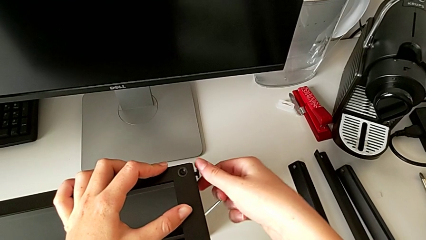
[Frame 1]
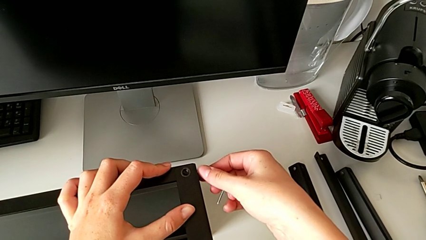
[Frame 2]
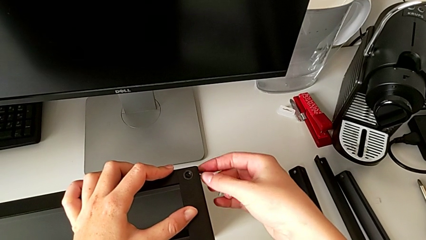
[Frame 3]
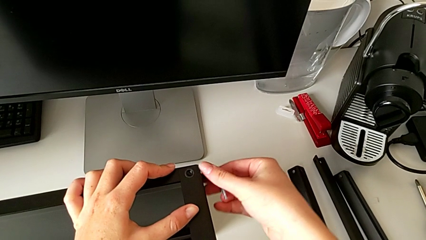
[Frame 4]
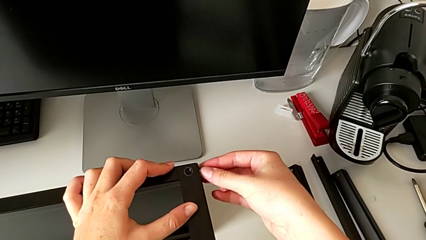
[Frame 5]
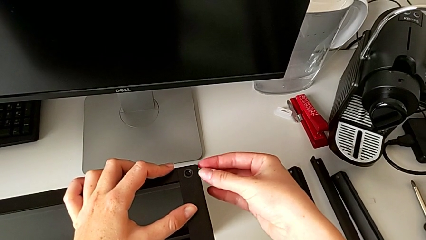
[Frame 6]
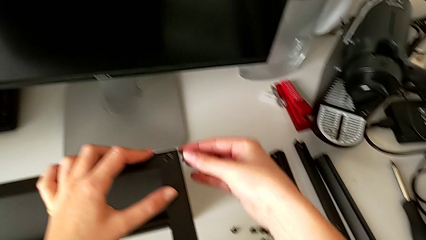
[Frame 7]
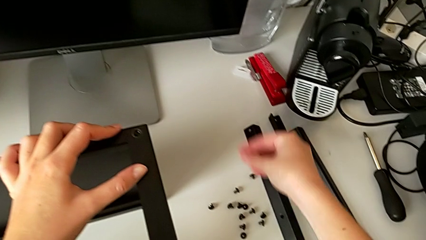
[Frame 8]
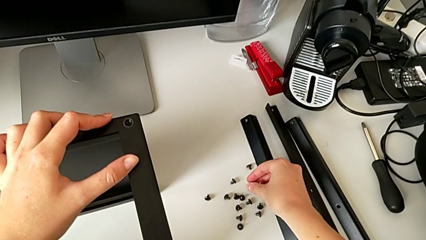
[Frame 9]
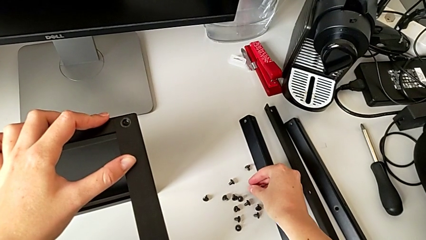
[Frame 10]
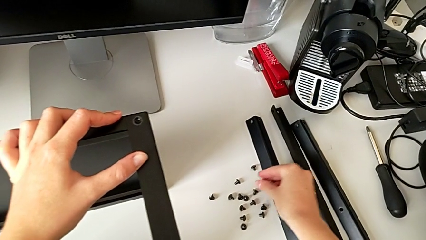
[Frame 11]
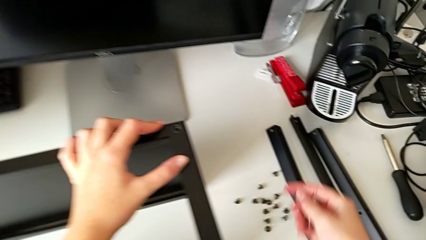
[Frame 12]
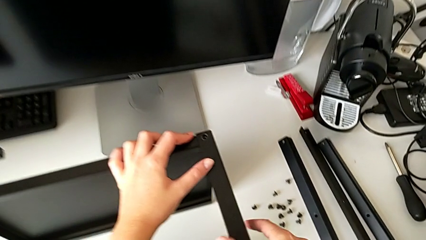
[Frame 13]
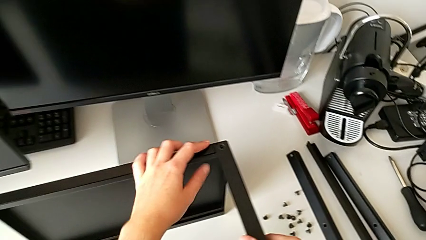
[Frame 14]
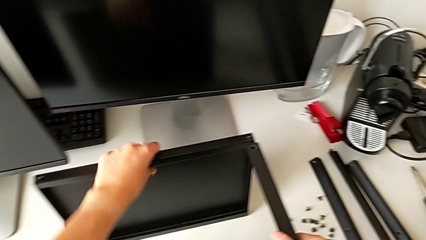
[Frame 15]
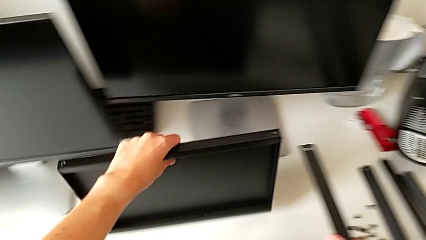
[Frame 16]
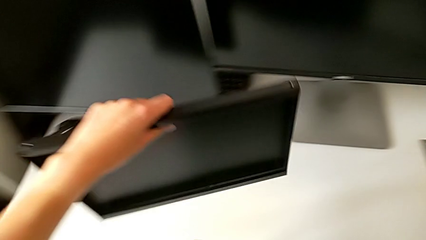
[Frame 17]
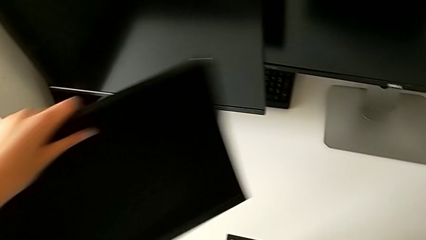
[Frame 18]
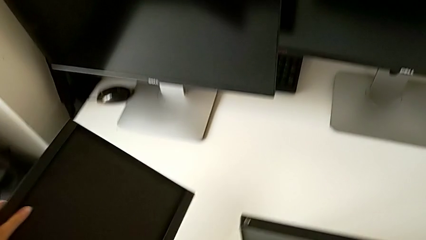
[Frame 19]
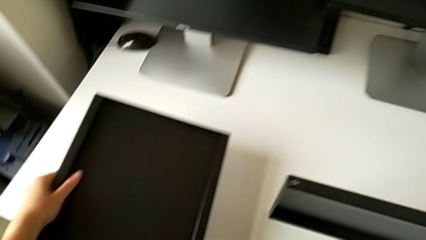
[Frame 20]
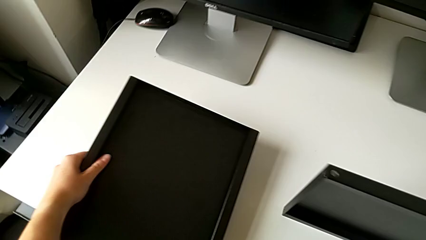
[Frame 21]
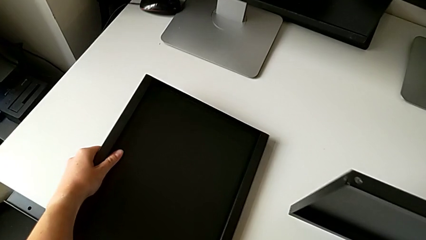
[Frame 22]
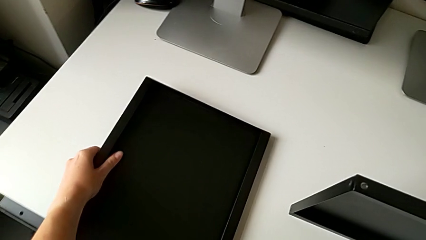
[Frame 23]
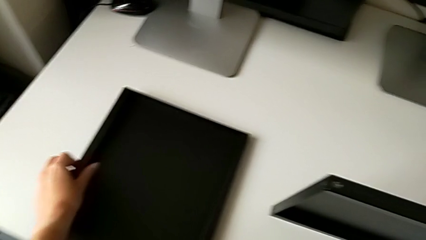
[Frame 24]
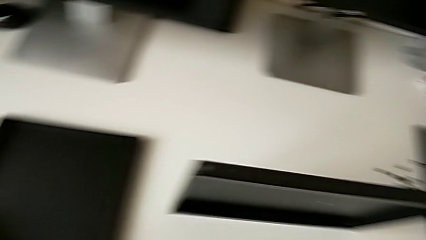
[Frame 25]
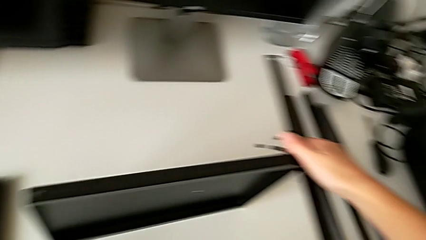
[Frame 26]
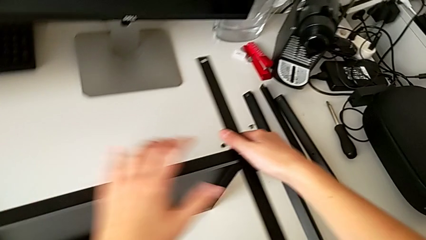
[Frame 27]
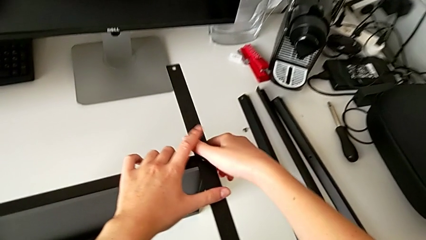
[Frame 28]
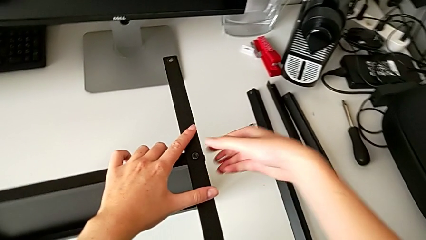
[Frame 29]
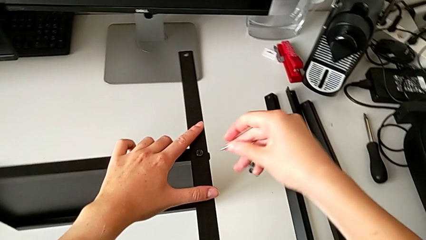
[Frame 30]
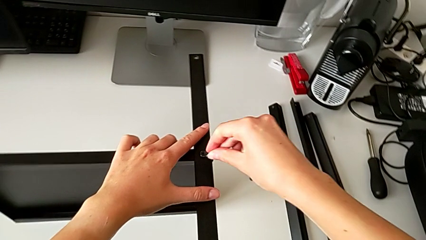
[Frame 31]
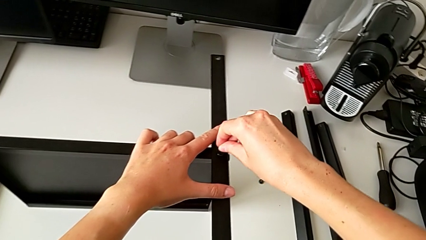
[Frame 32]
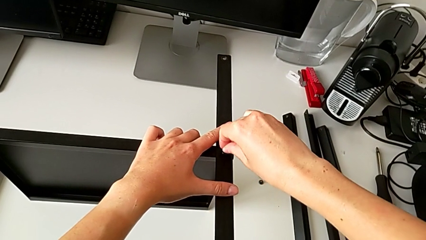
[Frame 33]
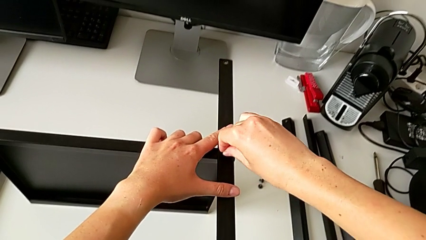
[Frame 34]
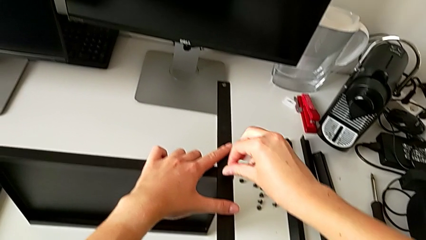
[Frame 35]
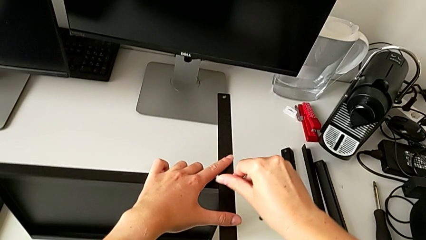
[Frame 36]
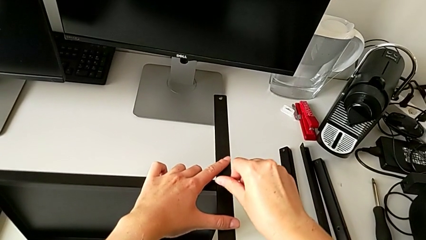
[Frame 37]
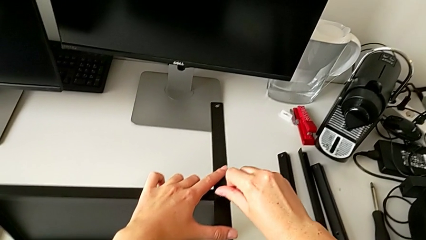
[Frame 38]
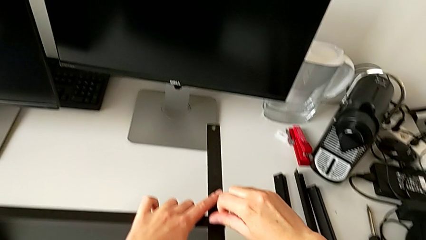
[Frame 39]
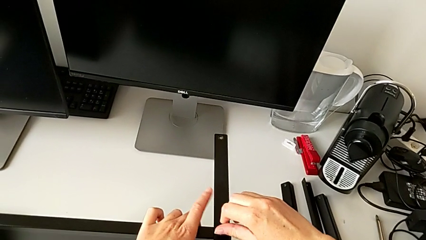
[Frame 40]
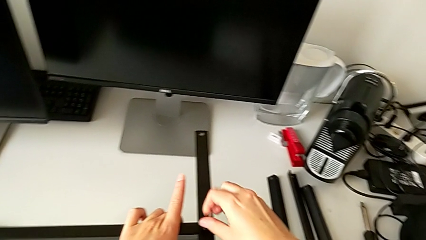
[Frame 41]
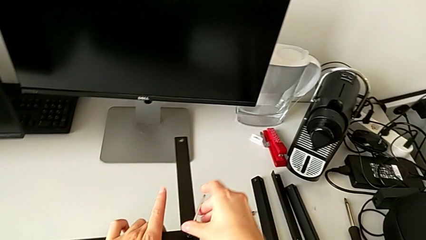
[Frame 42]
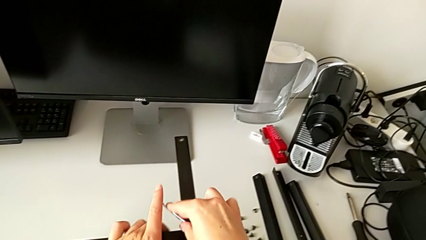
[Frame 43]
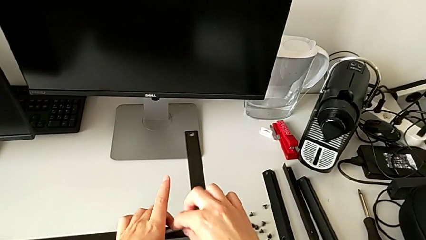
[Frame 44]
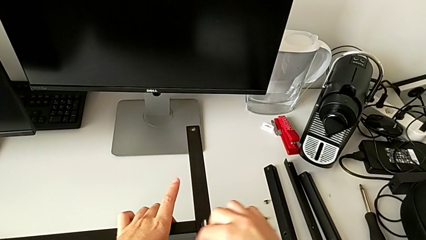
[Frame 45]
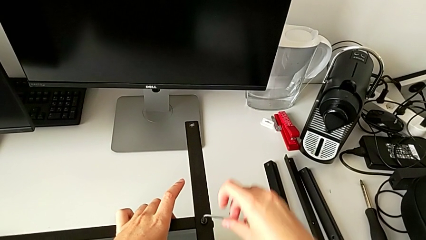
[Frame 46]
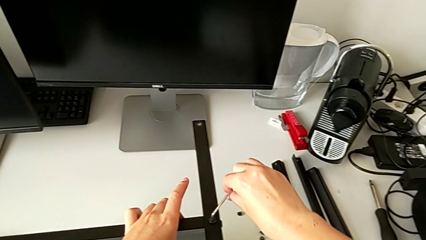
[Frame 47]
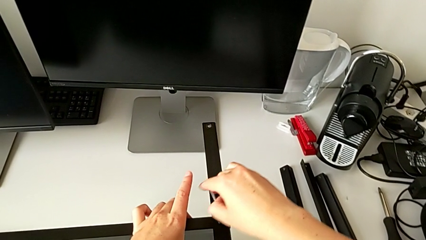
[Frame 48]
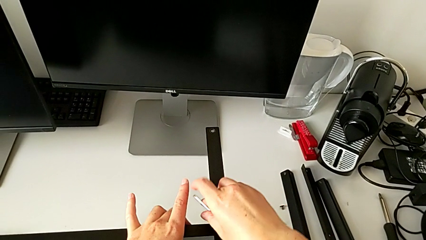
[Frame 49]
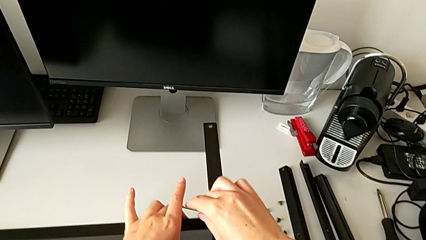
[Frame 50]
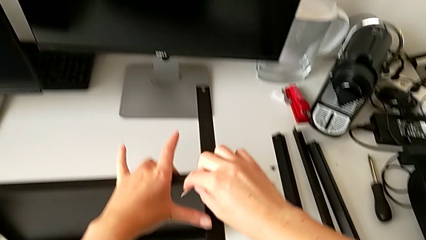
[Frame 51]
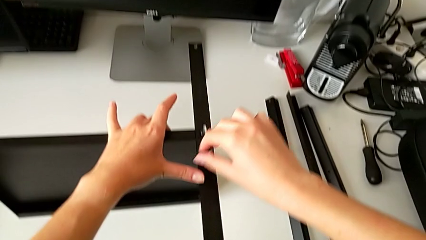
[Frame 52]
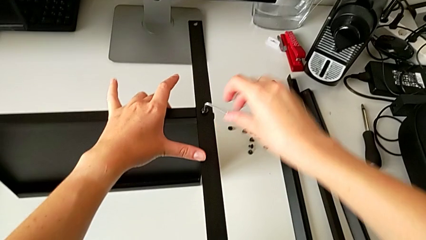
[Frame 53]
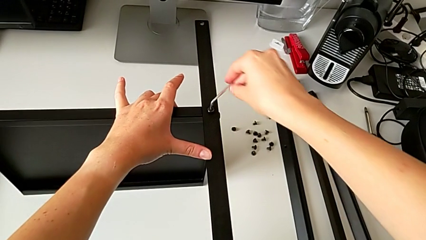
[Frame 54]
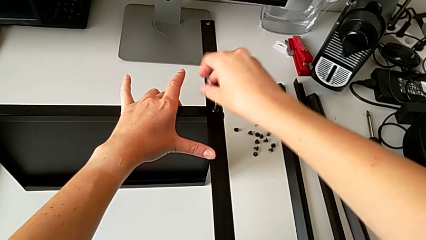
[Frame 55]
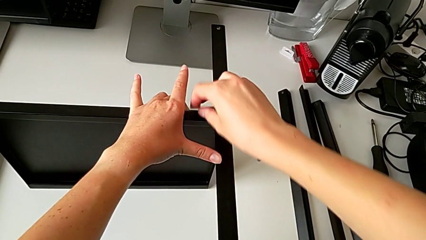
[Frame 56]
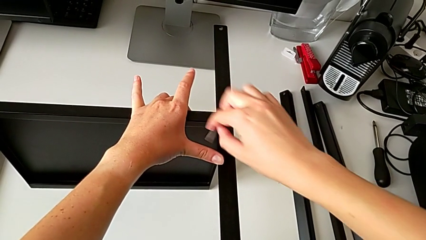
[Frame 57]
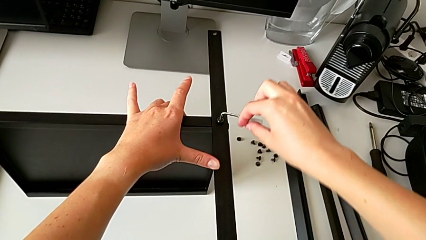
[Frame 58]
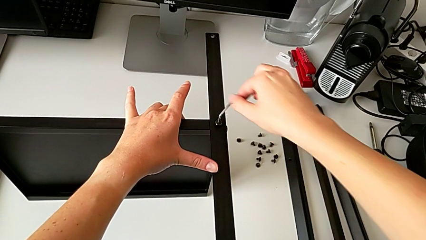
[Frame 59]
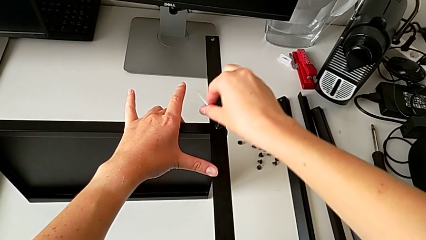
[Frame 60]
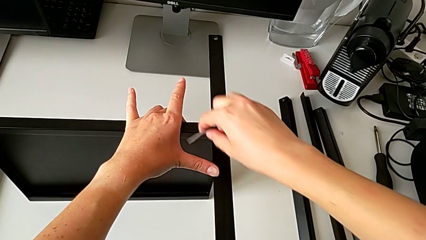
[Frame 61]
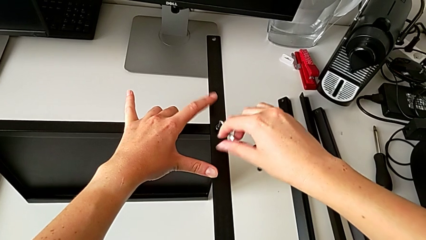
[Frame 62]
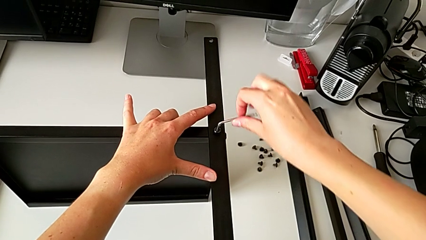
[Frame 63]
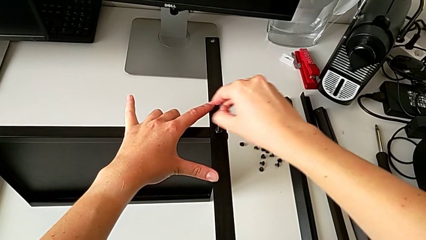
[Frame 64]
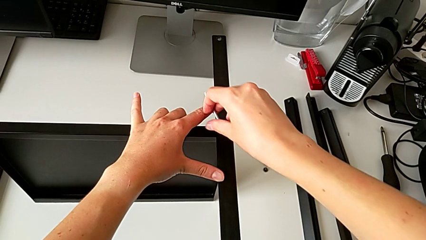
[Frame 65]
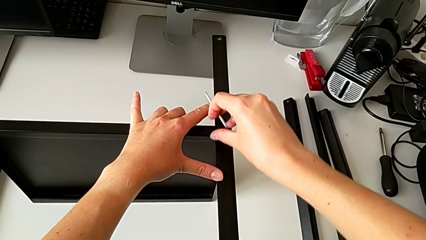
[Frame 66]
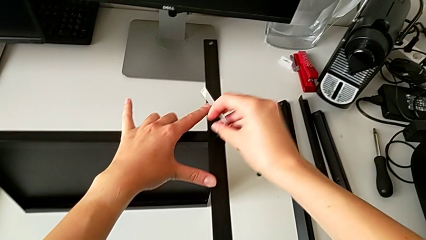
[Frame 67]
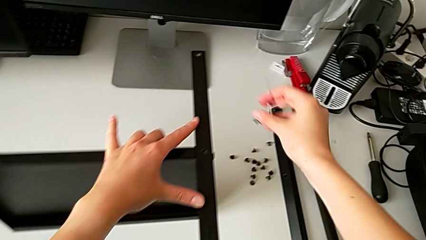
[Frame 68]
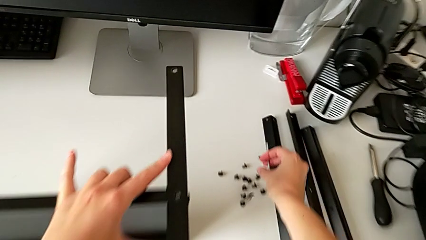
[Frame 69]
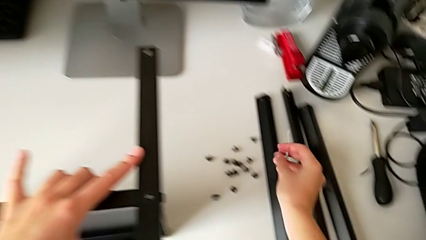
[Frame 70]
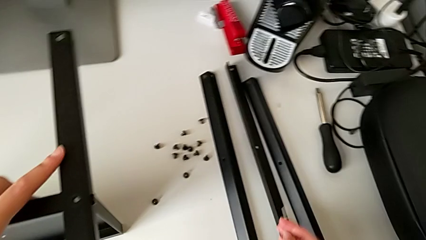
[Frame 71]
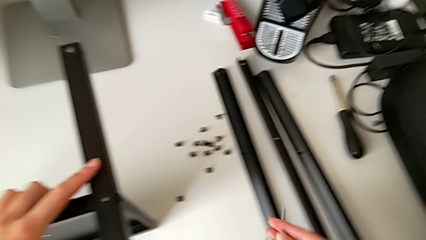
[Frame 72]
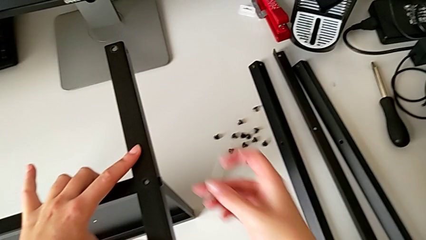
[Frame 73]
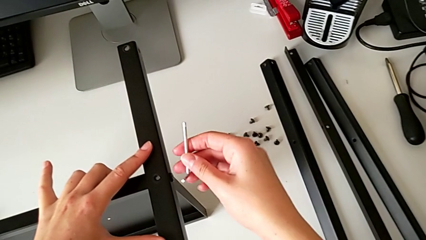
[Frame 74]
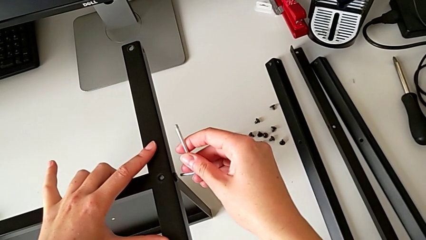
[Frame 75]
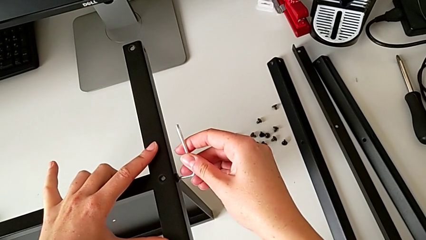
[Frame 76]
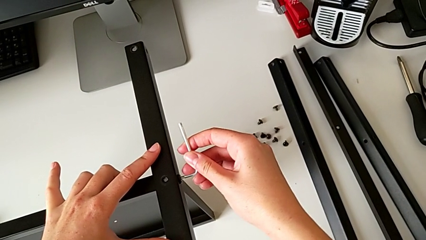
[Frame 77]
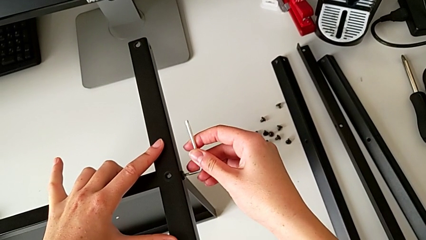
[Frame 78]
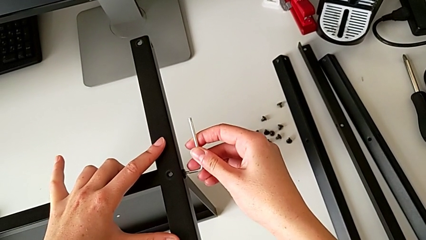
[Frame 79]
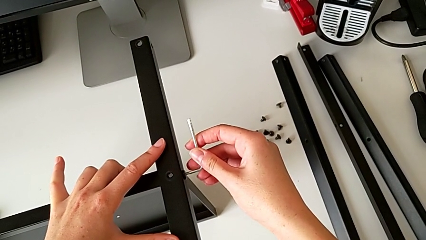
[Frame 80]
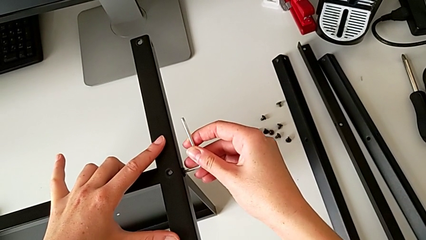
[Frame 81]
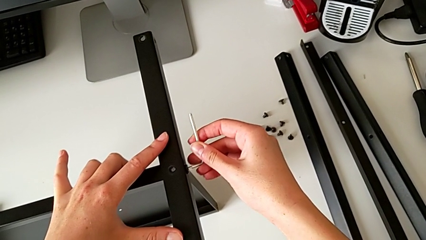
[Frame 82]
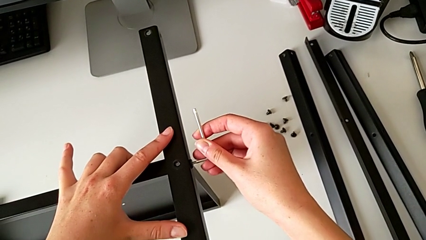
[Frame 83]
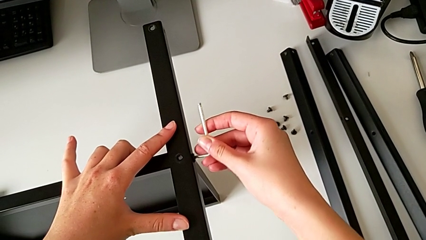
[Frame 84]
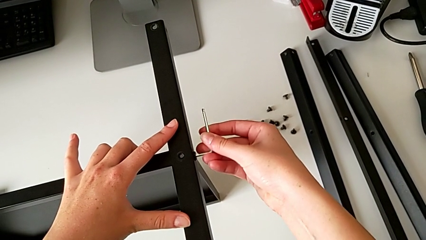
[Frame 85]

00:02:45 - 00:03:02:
The camera wearer is disassembling the fourth leg of the table. They unscrew the hex socket head, disassemble it and place it. They disassemble the top tray and place it. They insert the Allen wrench, unscrew the hex socket head, withdraw the Allen wrench with the right hand, disassemble the hex socket head with the right hand, place it and insert the Allen wrench.
